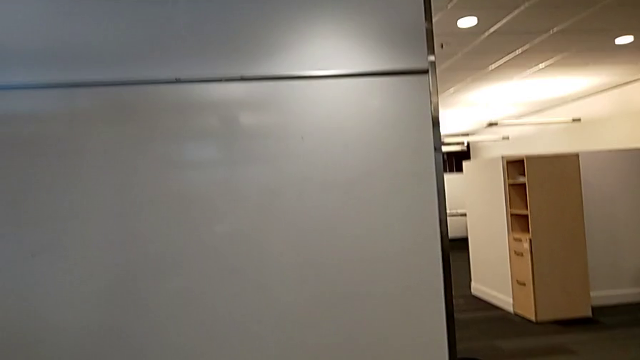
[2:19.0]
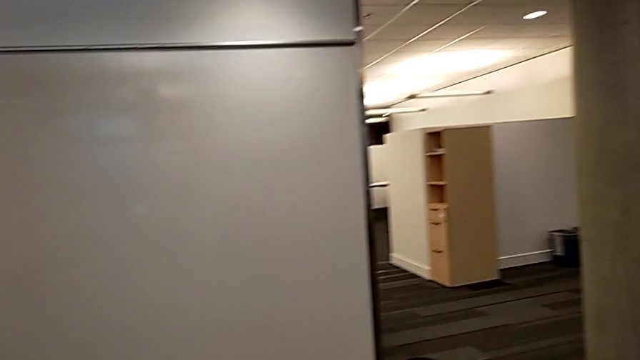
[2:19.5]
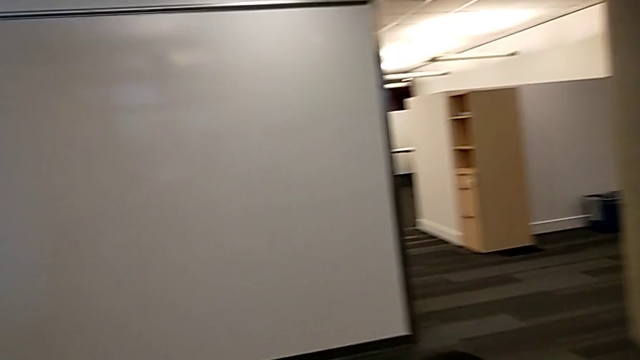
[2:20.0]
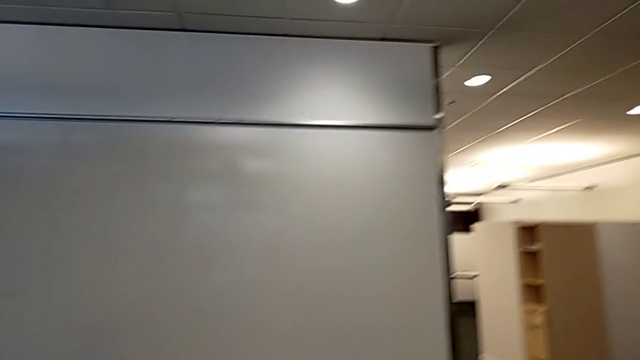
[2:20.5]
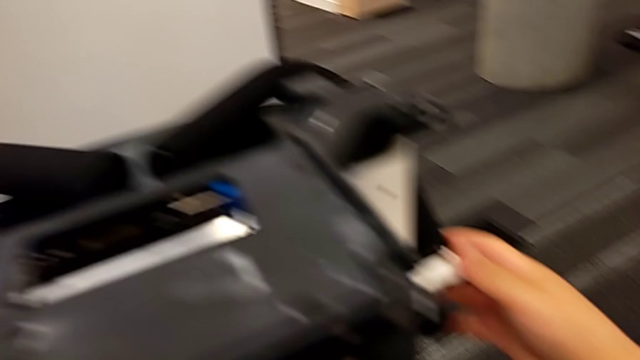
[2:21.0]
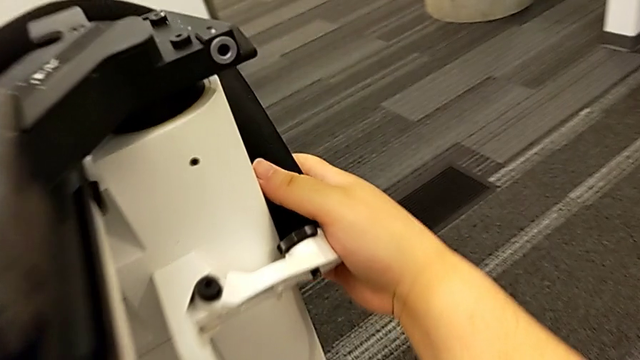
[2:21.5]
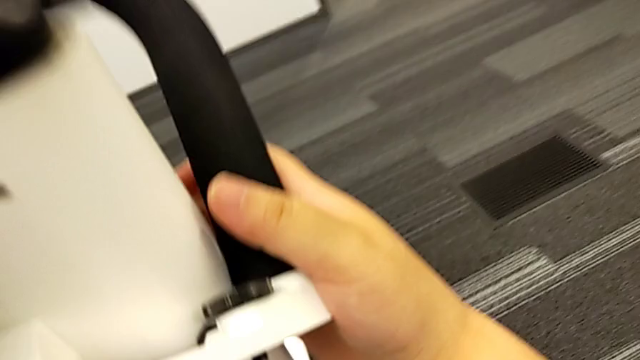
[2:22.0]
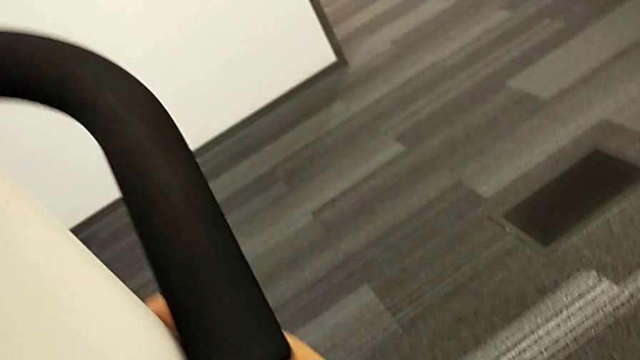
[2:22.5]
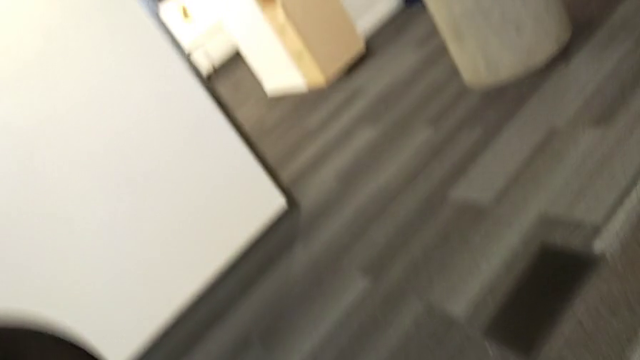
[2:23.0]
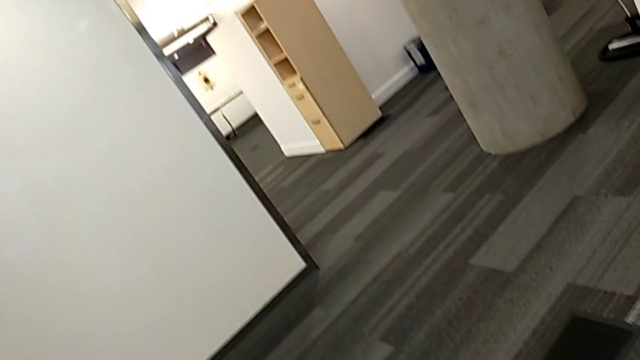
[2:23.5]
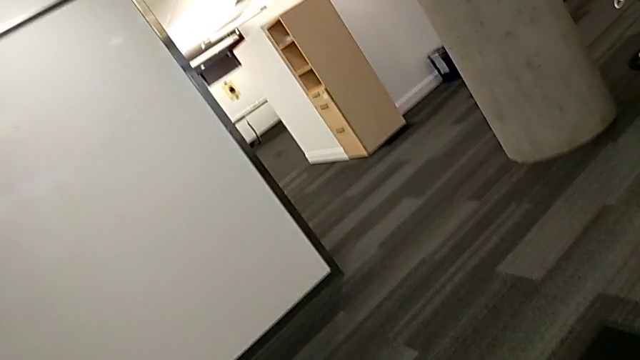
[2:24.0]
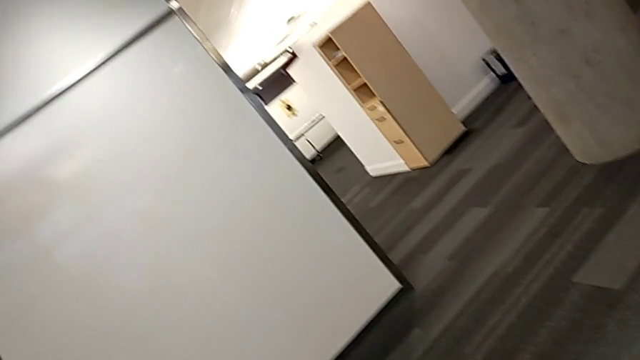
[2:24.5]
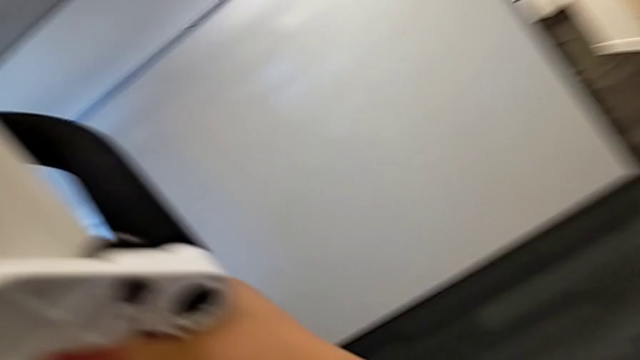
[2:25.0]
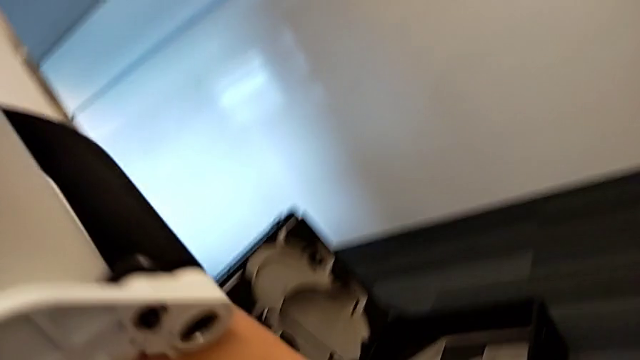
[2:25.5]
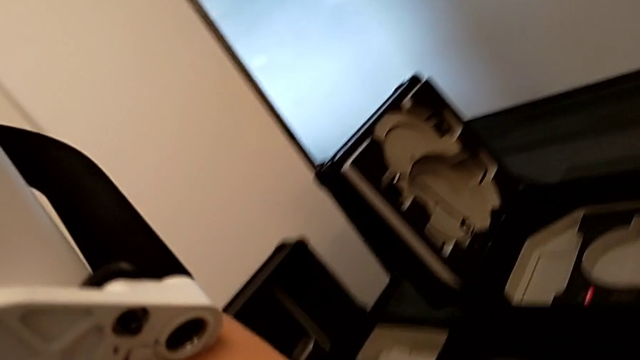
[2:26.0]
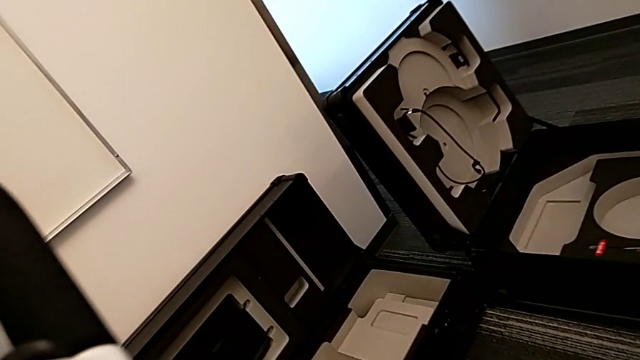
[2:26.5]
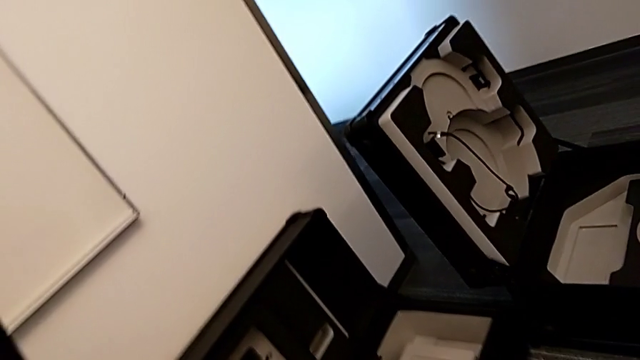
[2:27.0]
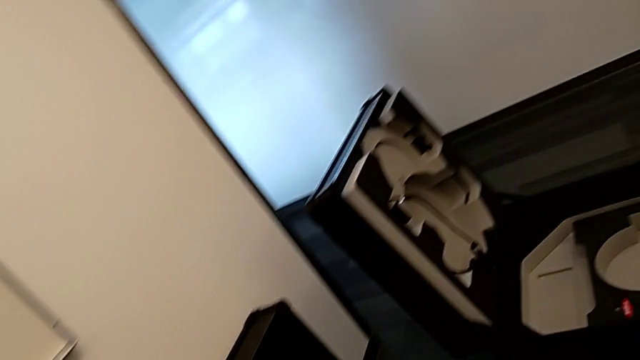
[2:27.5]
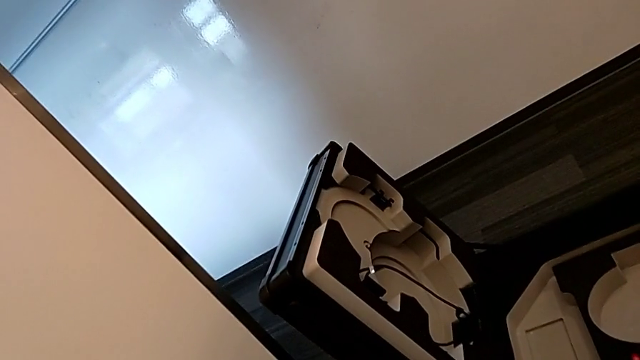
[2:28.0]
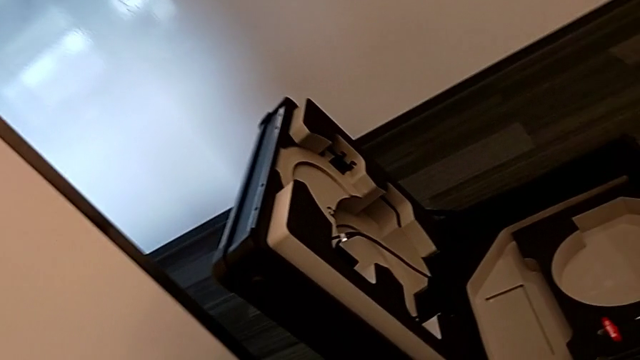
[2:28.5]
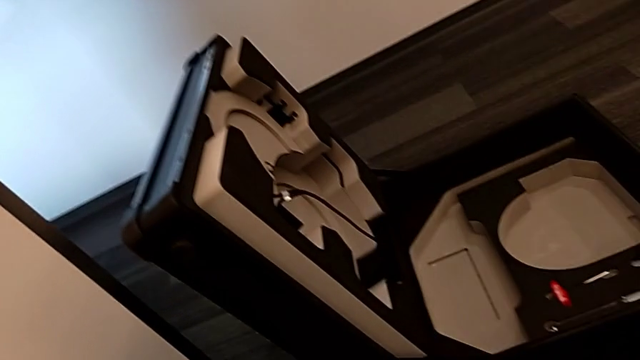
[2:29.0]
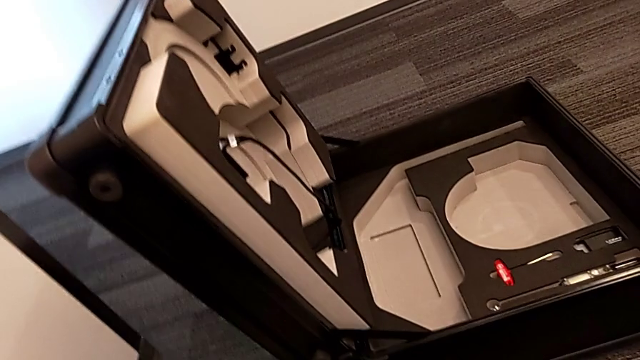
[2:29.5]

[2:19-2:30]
The camera wearer is putting the base into the box. They disassemble the M6 body.

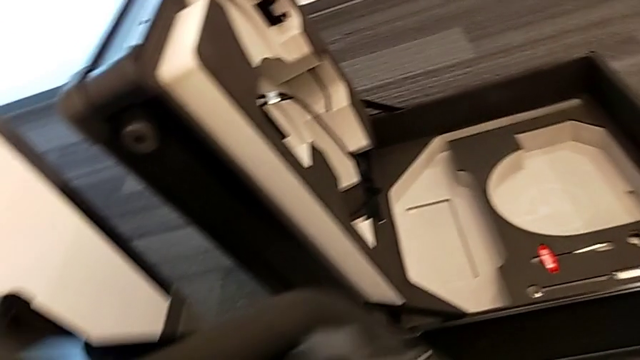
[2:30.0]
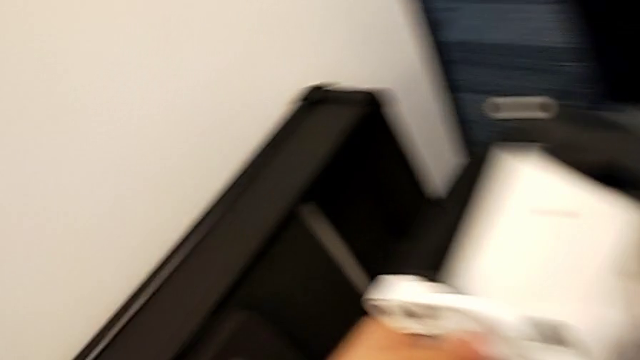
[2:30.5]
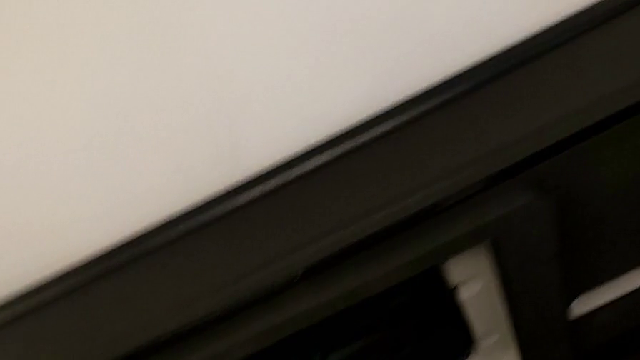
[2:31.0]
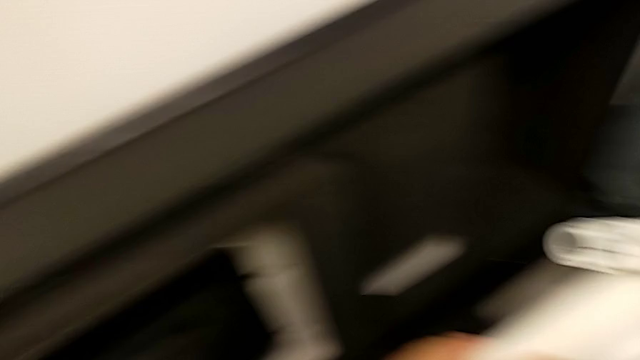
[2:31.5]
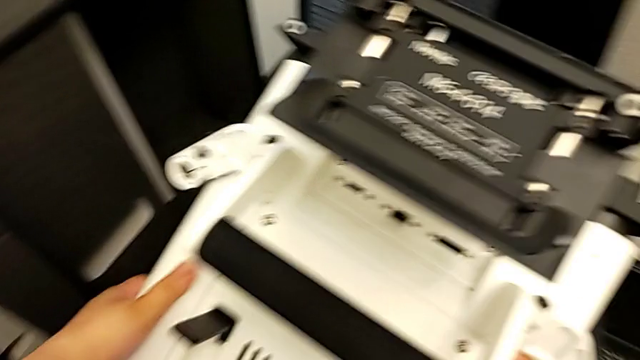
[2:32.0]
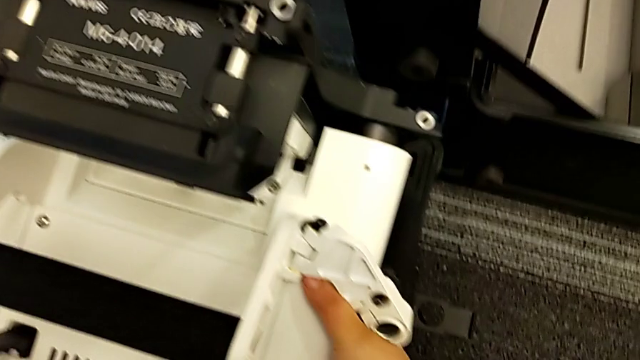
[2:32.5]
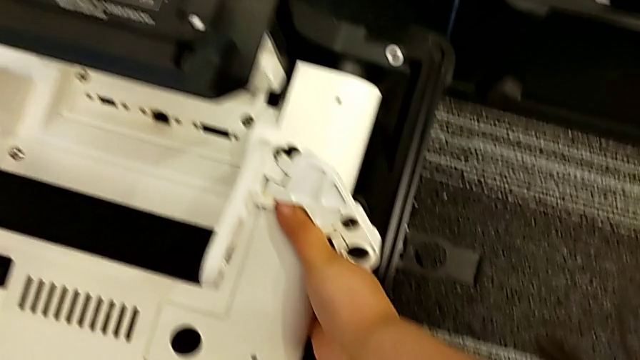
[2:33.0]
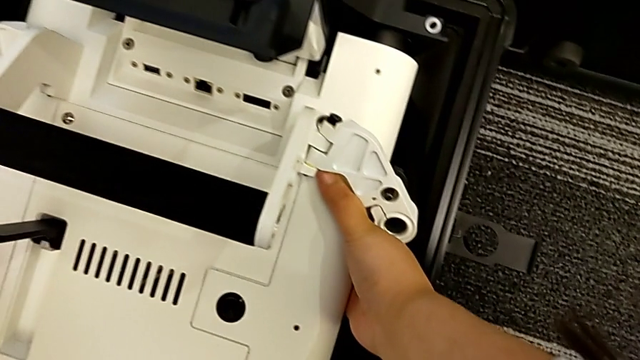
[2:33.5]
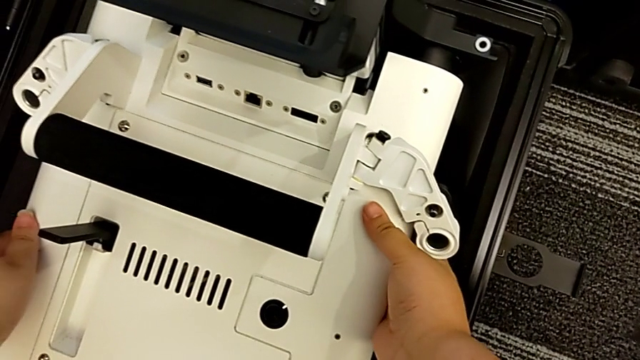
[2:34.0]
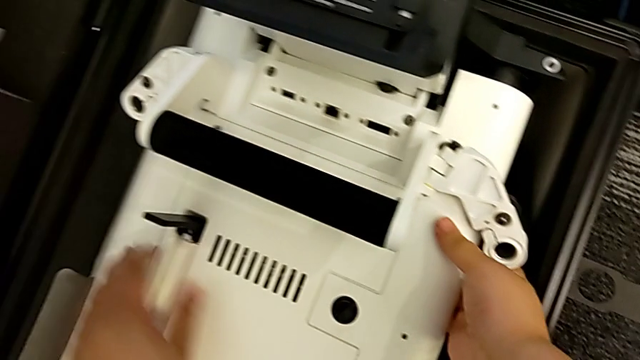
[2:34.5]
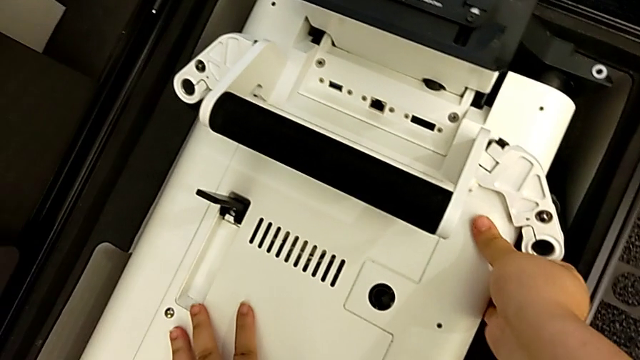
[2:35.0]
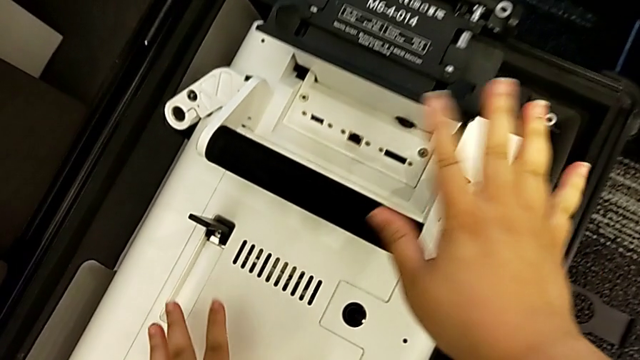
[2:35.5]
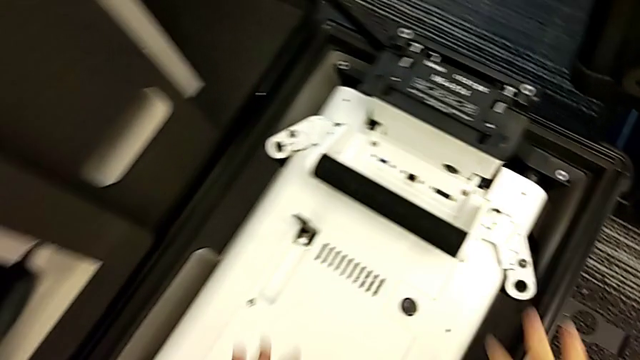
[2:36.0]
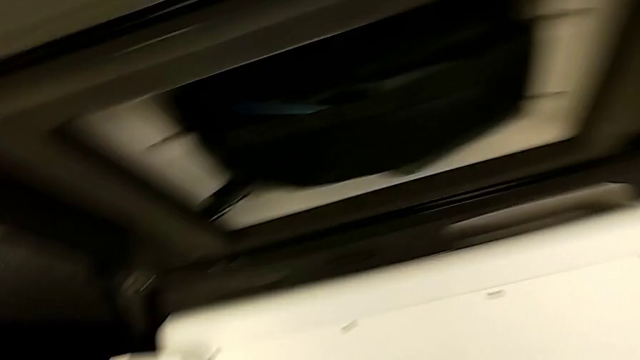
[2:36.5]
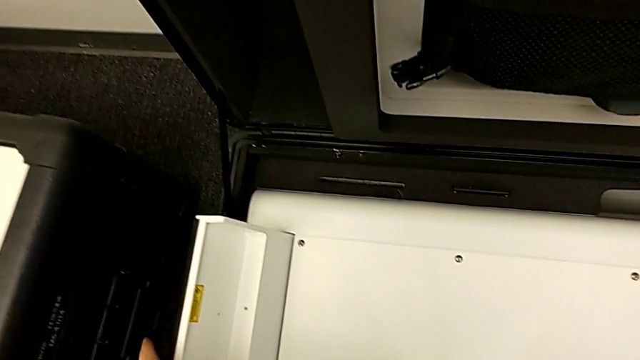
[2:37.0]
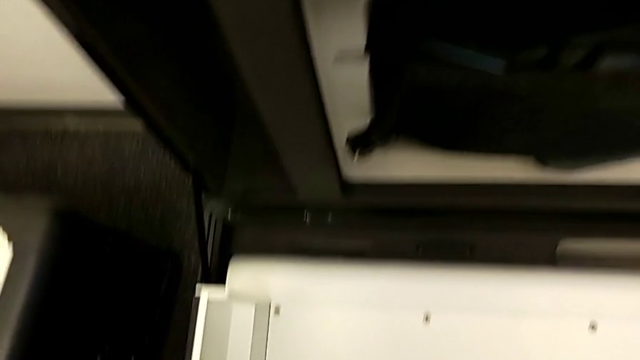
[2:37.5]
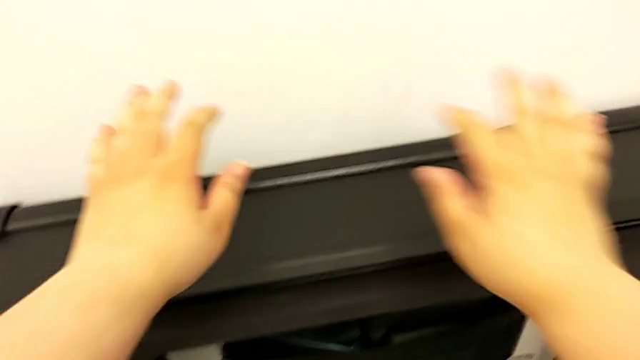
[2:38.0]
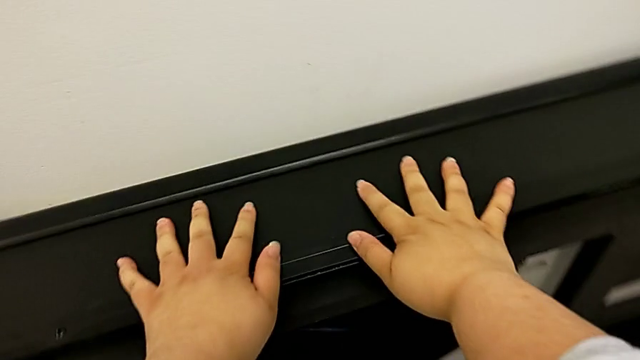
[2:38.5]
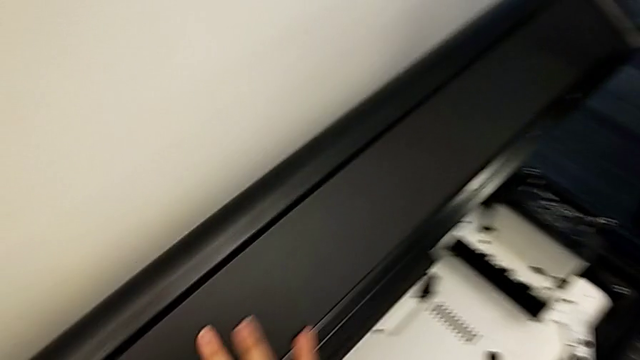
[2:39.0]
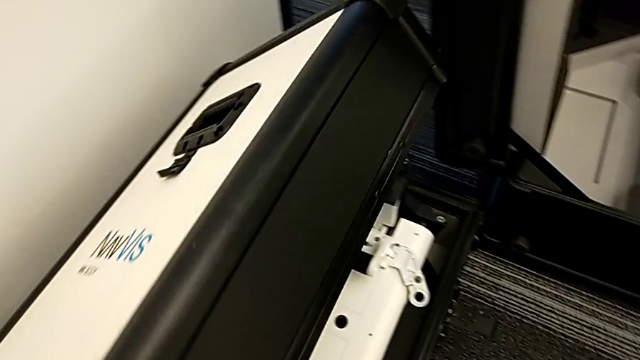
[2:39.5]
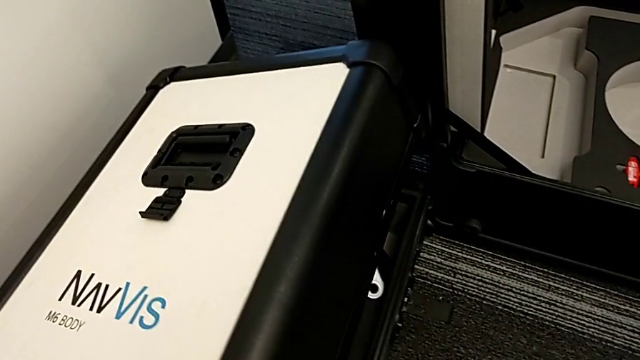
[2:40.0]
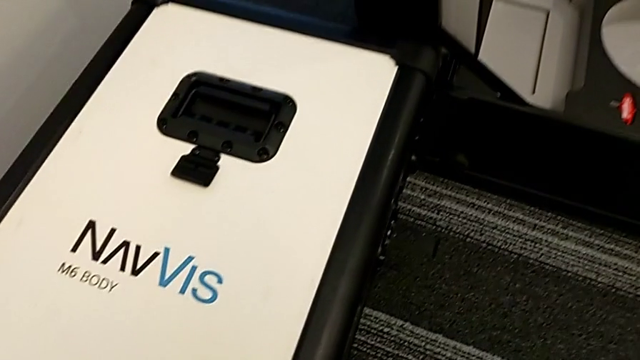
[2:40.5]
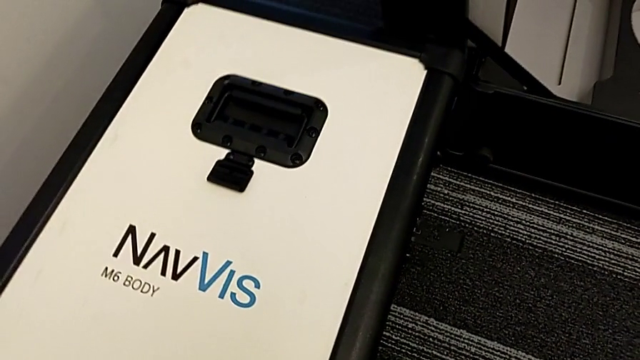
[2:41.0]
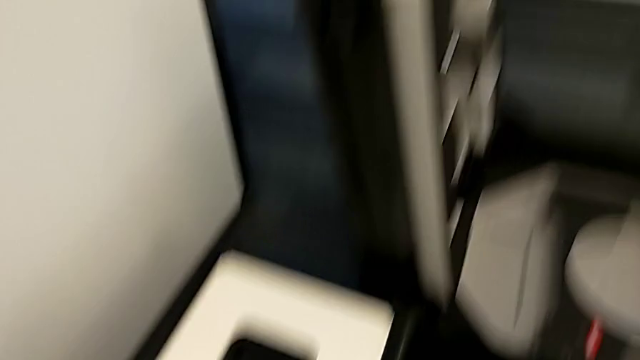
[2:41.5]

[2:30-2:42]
The camera wearer is putting the base into the box. They place the M6 body and close the body box.
